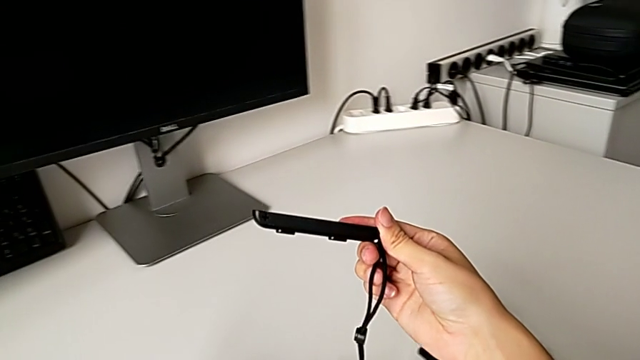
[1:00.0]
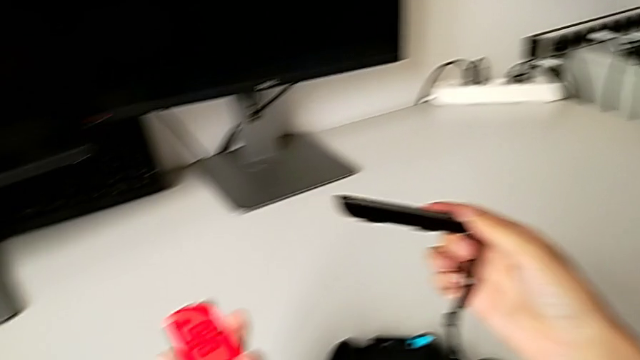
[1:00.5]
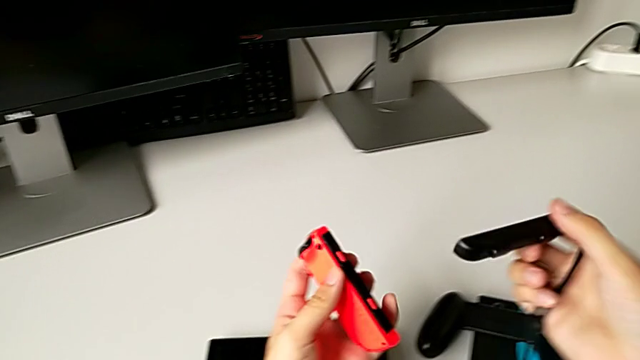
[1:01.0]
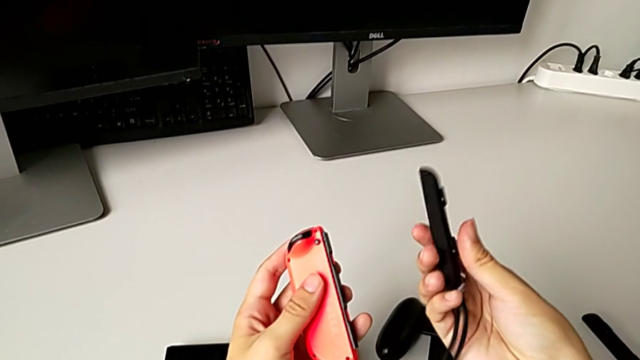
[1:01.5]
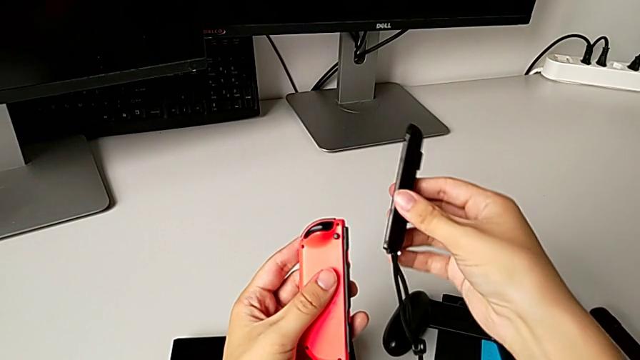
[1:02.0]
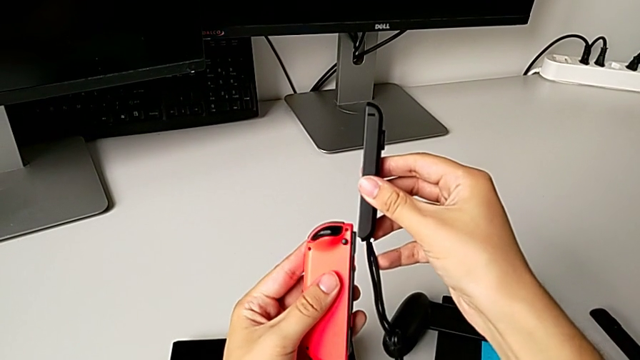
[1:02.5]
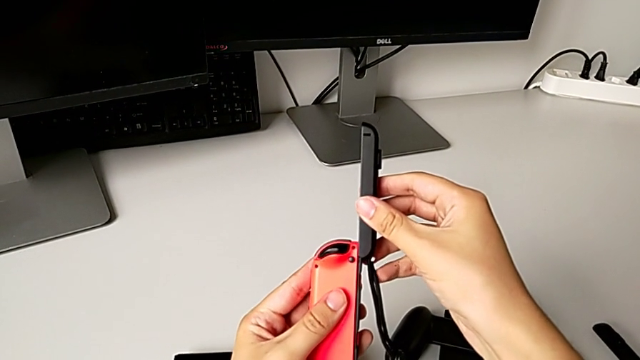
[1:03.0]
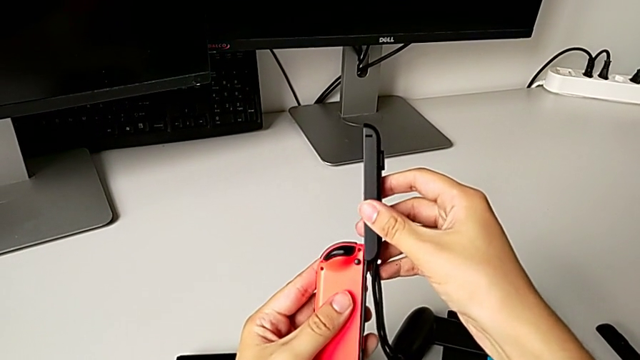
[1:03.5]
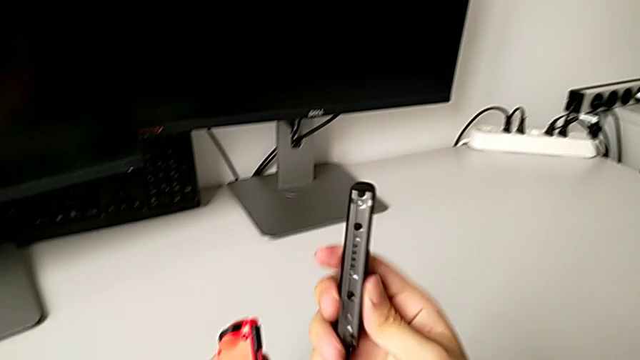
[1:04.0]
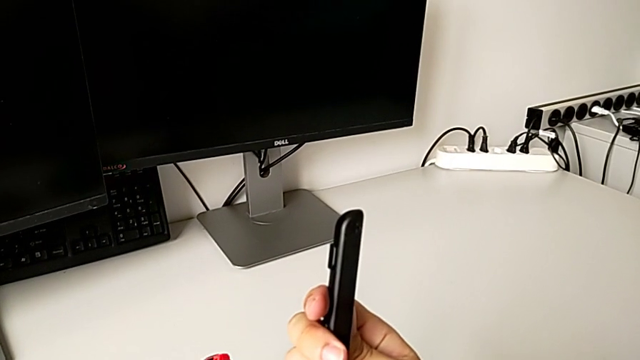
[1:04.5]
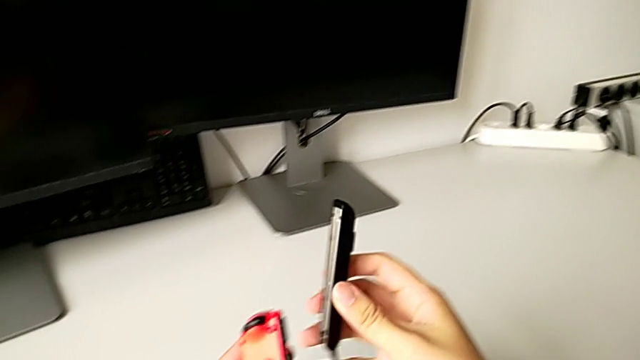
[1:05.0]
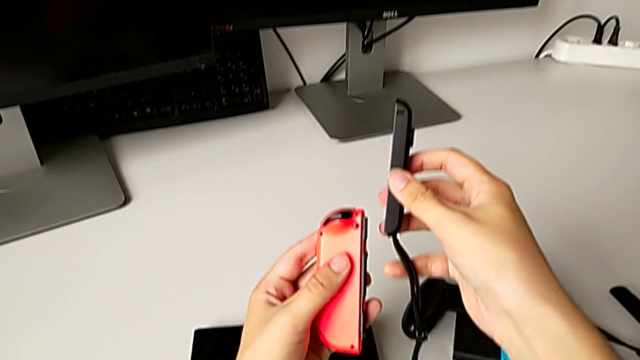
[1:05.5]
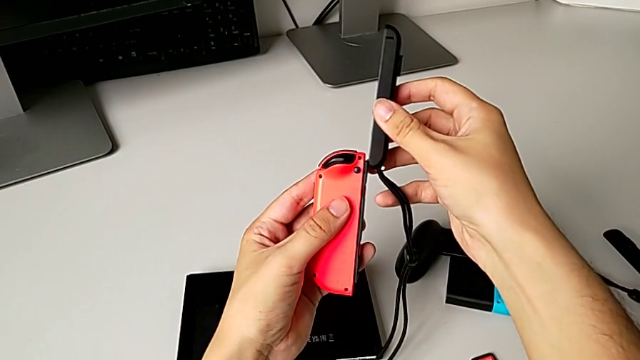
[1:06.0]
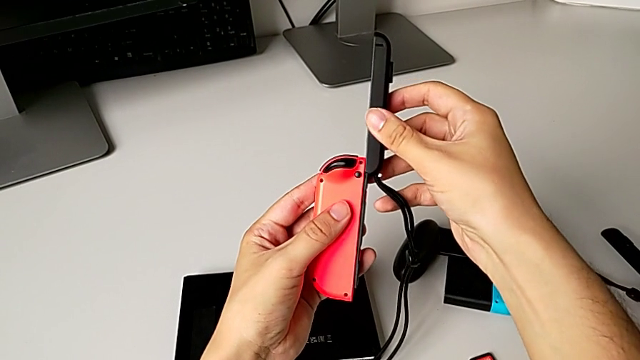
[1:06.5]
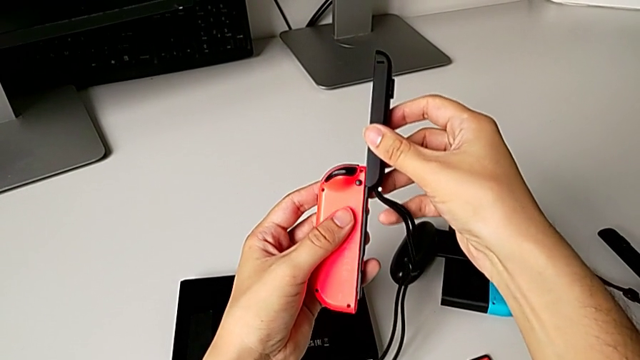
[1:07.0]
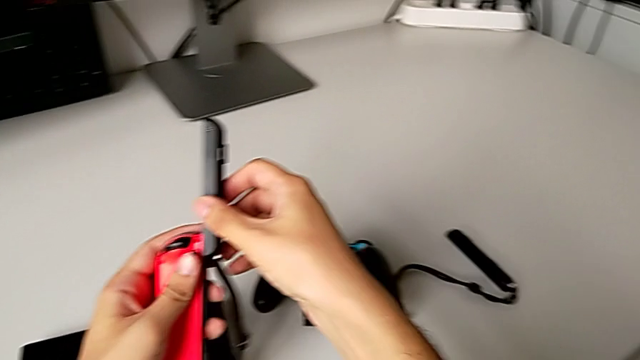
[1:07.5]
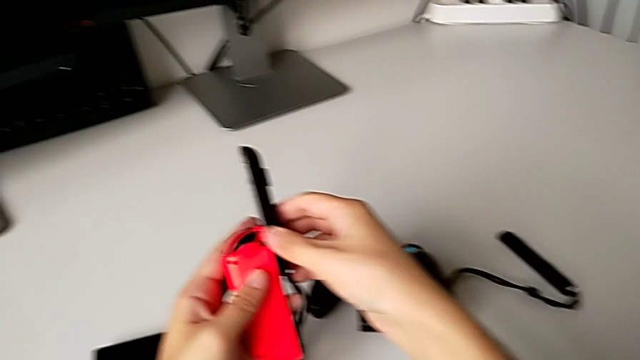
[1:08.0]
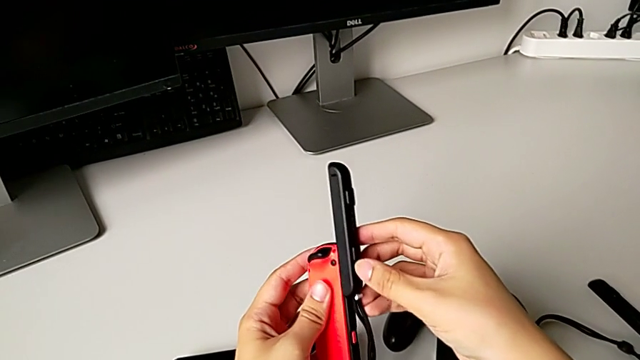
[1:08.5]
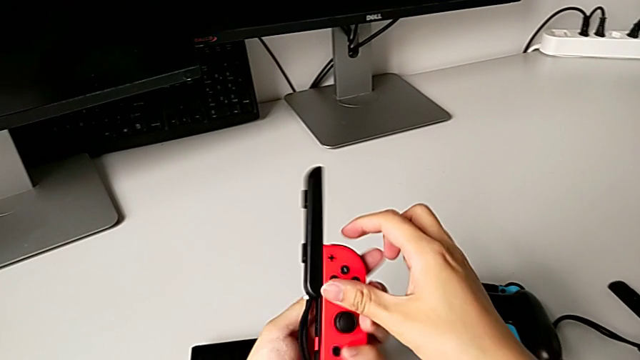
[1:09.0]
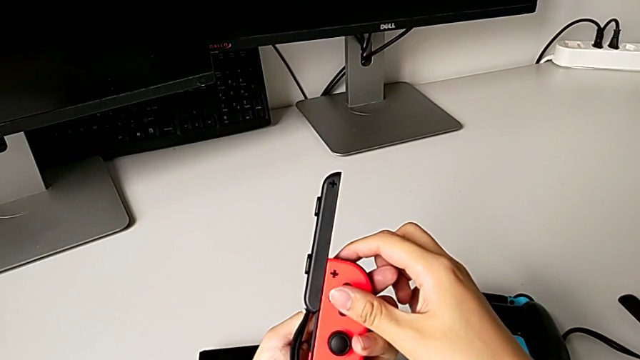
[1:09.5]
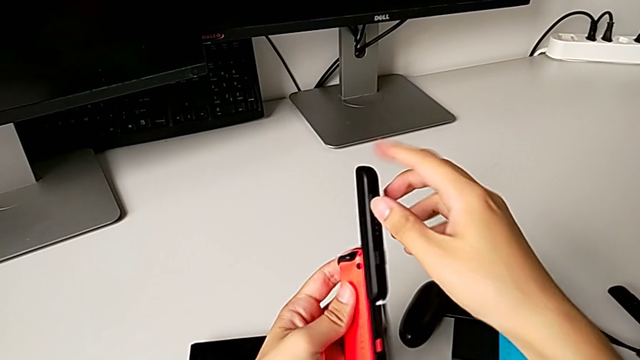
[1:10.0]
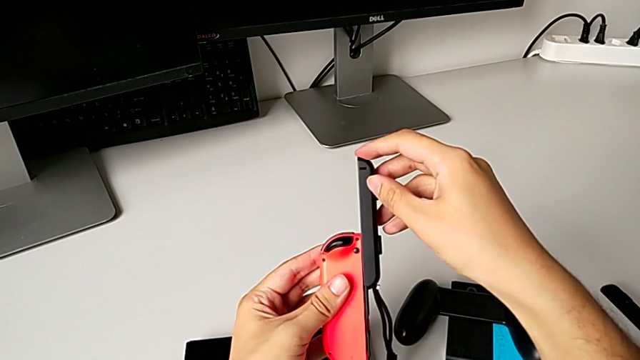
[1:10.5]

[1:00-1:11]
The camera wearer is exchanging the red Joy-Con controller. They inspect the Joy-Con strap, wrongly align the red Joy-Con controller, placing the Joy-Con strap incorrectly, inspect the Joy-Con strap, align the red Joy-Con controller, insert the Joy-Con strap, inspect the red Joy-Con controller and insert the Joy-Con strap.

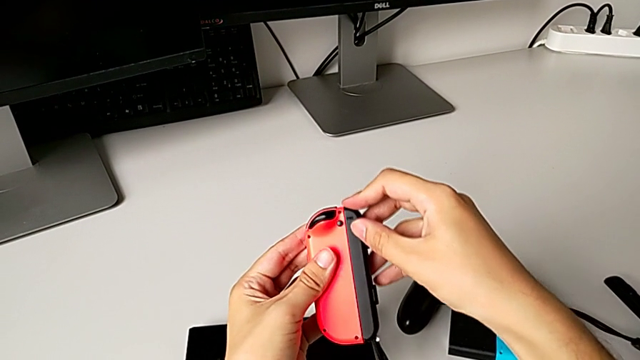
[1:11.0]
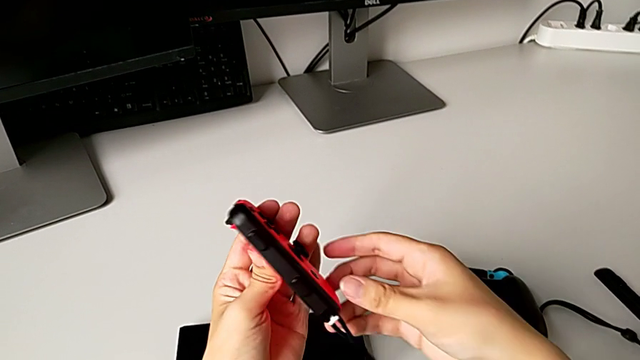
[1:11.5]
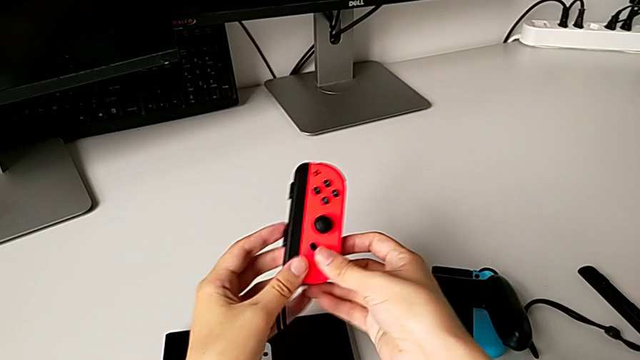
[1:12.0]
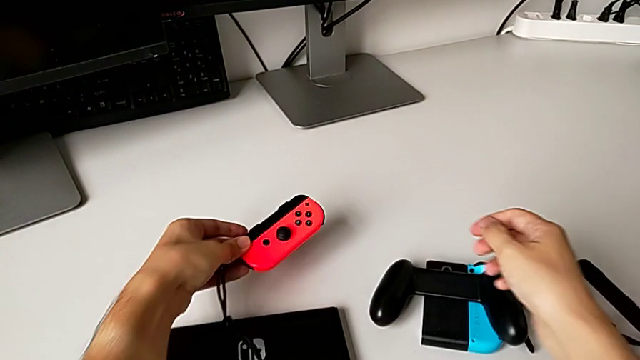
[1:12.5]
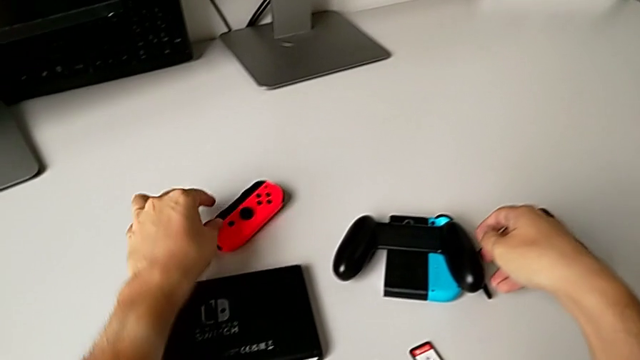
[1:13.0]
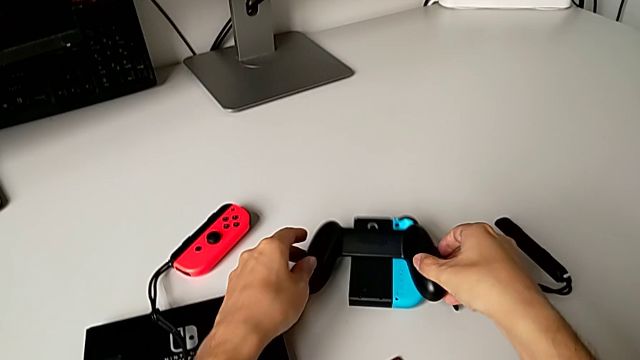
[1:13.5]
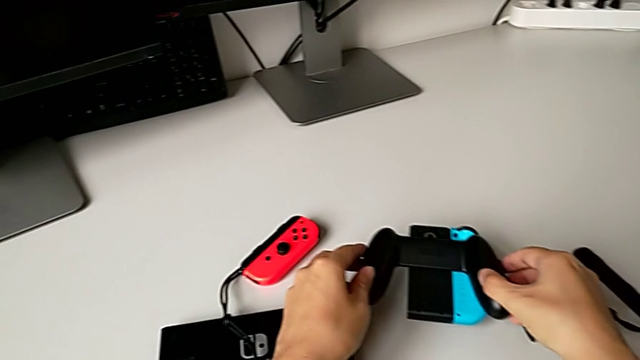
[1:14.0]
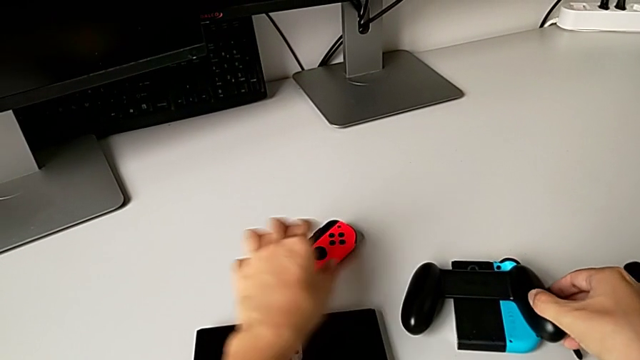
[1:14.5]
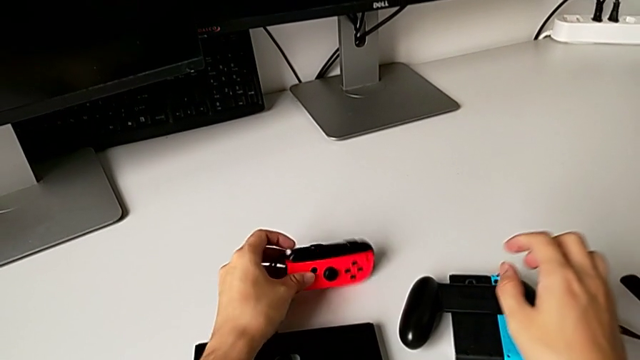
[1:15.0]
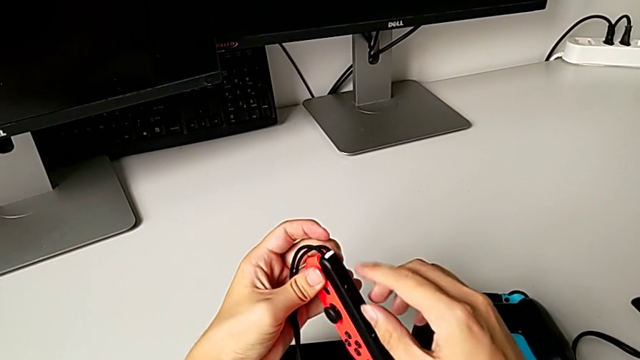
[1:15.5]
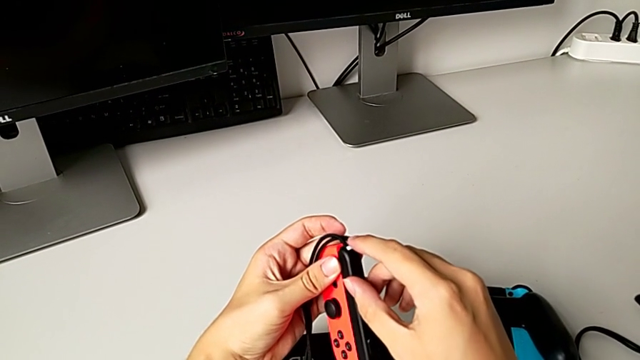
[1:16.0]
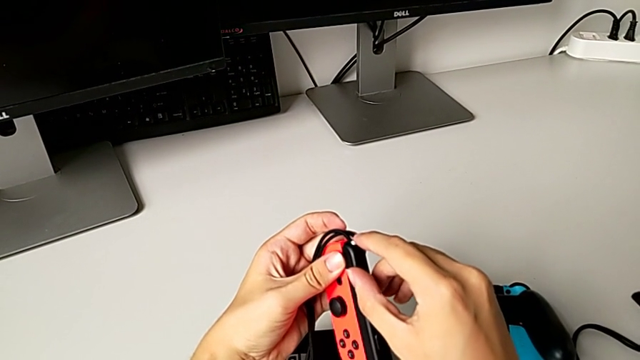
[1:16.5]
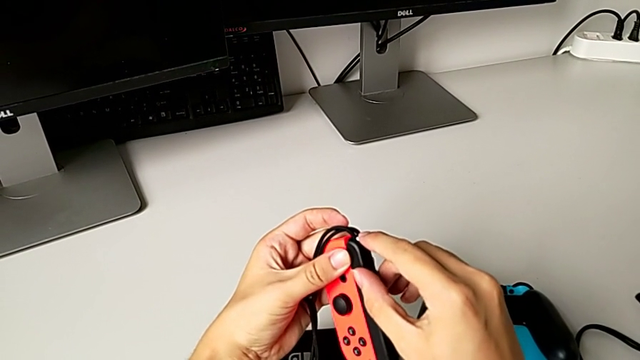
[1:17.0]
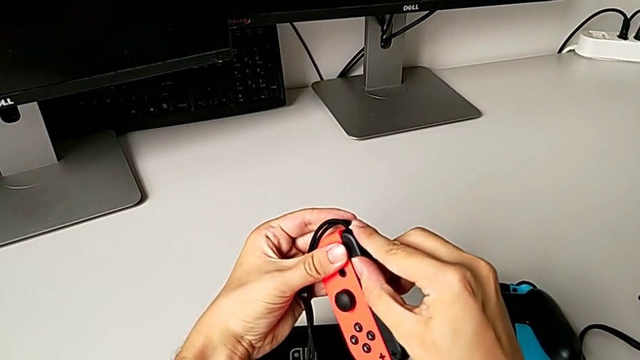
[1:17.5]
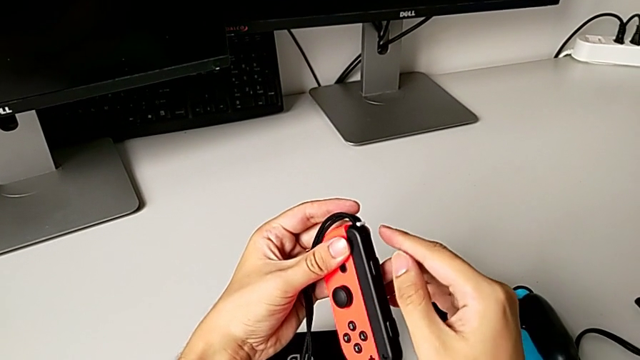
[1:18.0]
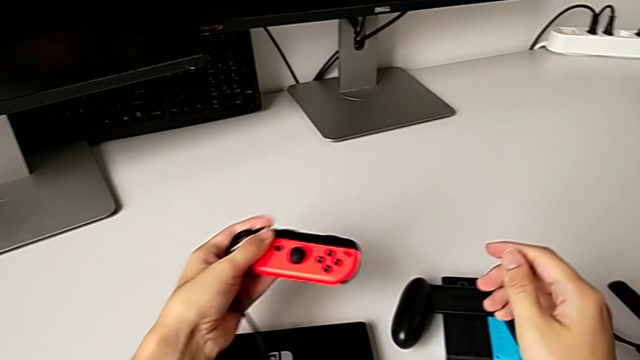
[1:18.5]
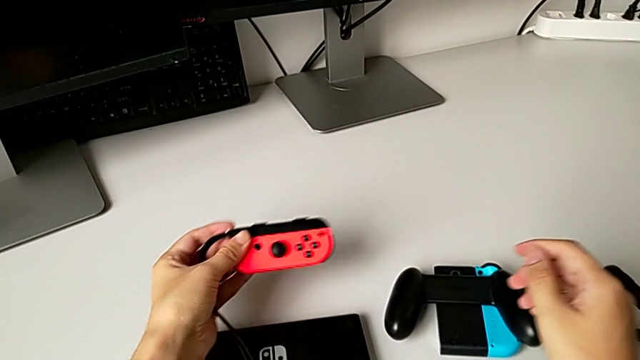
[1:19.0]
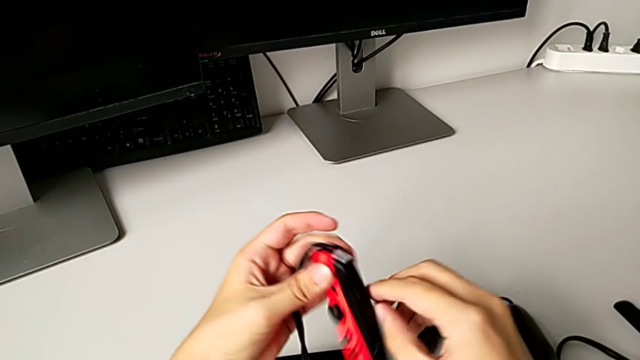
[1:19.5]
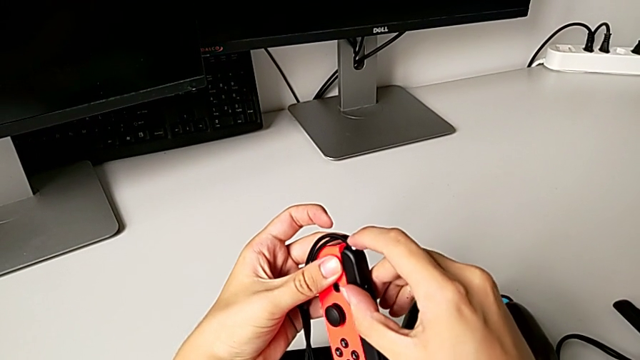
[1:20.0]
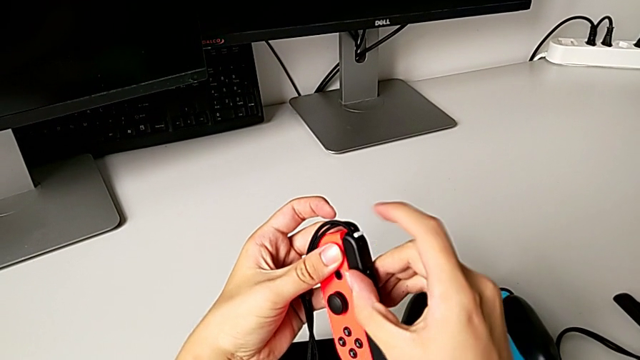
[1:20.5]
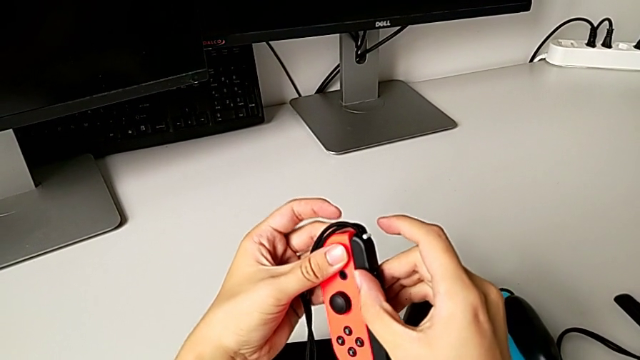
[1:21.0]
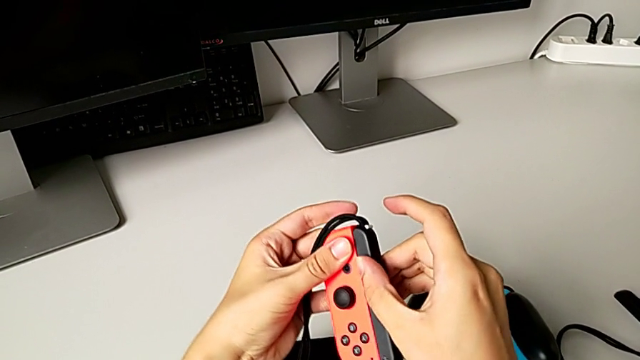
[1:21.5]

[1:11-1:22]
The camera wearer is exchanging the red Joy-Con controller. They wrongly place the red Joy-Con controller, missing the Joy-Con strap lock, place the comfort grip, grab the red Joy-Con controller, wrongly push the Joy-Con strap lock, pushing it the wrong way, push the red Joy-Con strap lock and inspect the red Joy-Con controller.
